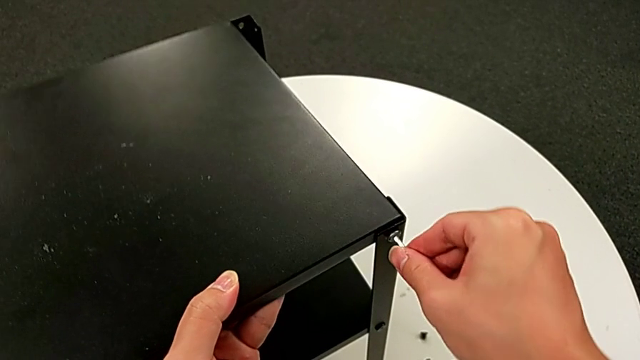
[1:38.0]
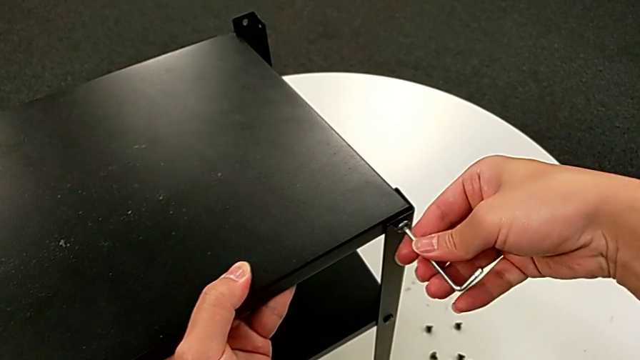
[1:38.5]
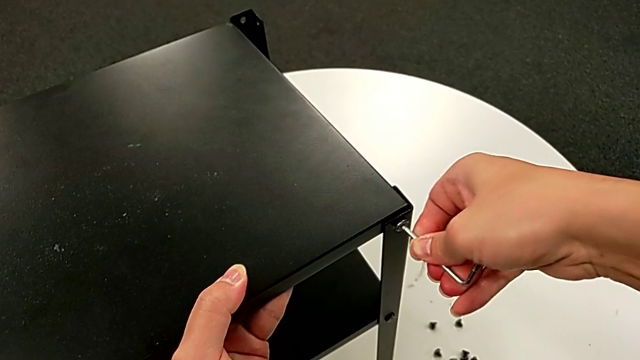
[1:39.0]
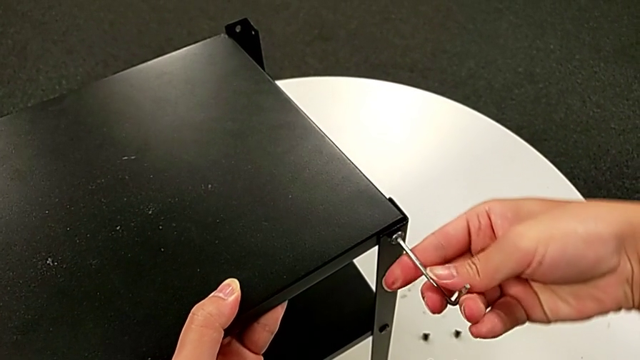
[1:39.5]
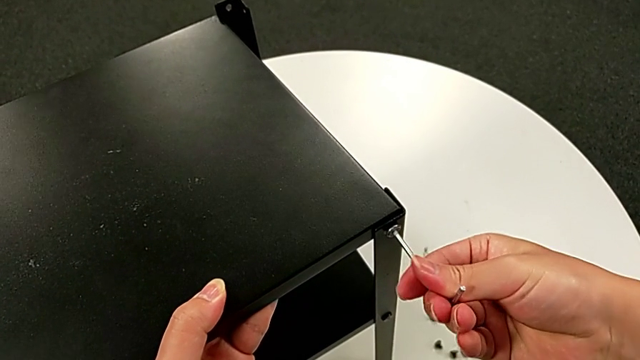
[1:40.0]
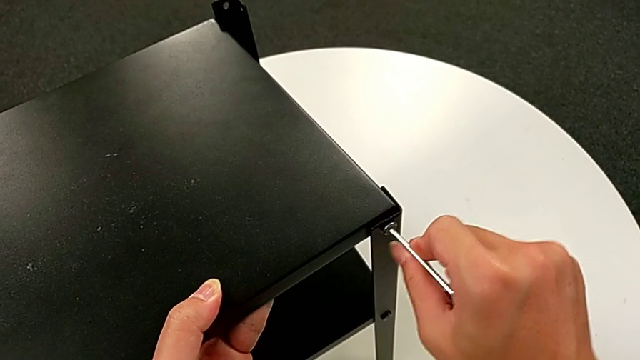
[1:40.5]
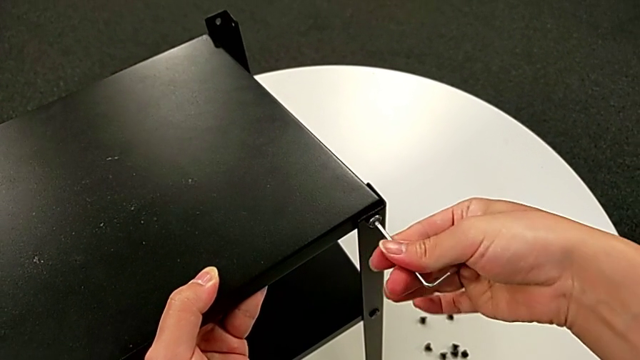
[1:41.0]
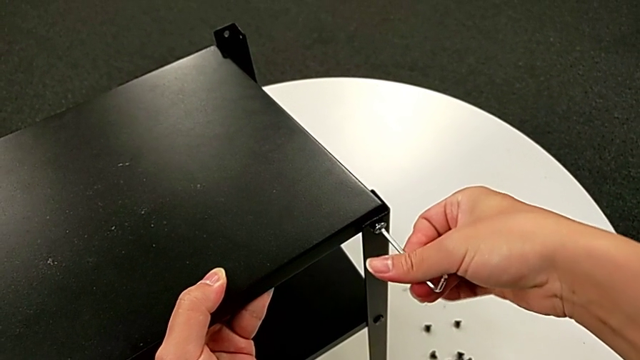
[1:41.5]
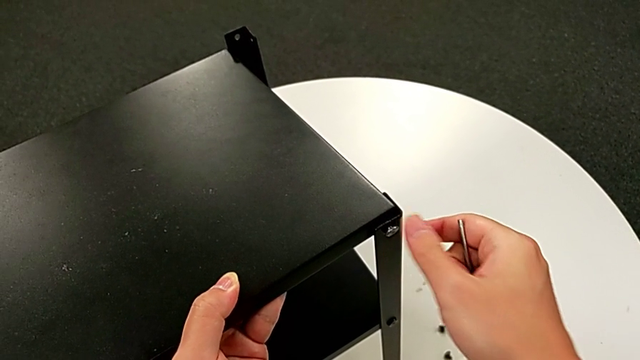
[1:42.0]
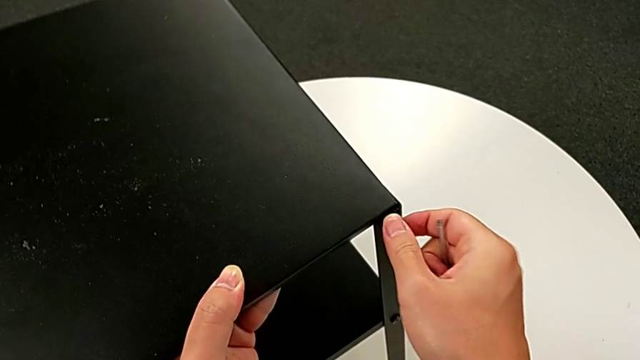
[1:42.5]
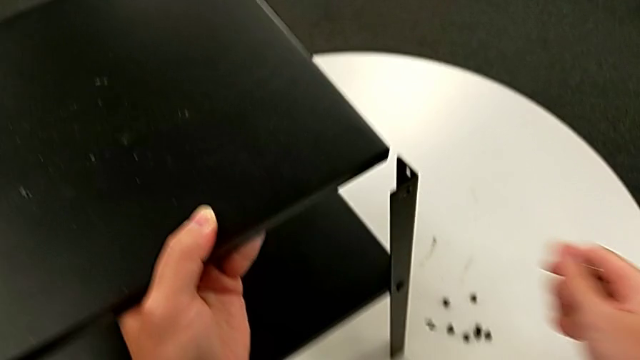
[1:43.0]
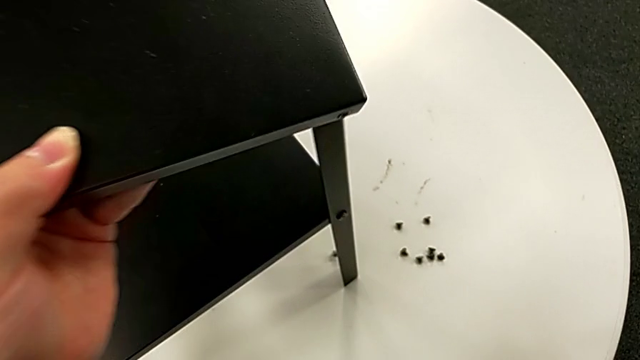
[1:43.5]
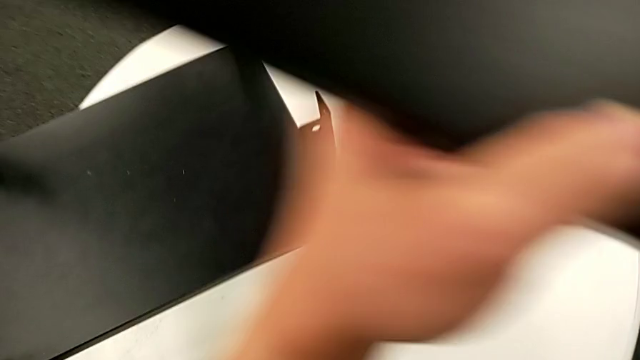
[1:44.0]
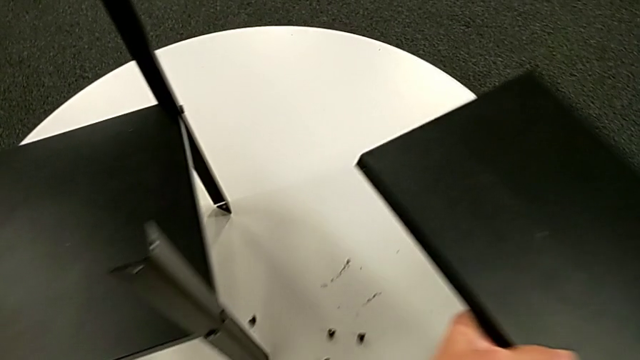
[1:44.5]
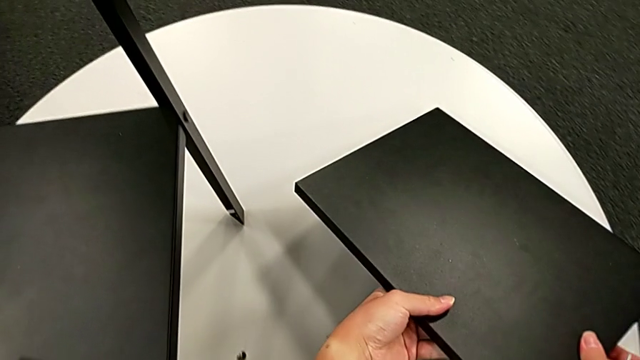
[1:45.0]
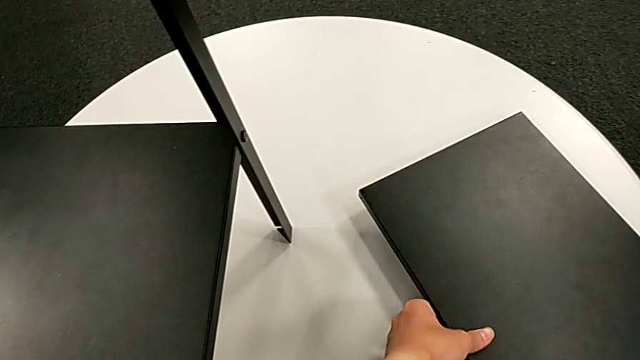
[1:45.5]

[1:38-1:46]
The camera wearer is disassembling the top table. They insert the Allen wrench, unscrew the hex socket head, withdraw the Allen wrench, disassemble the hex socket head, disassemble the top tray, wrongly drop the hex socket head, lift the top tray and place it.

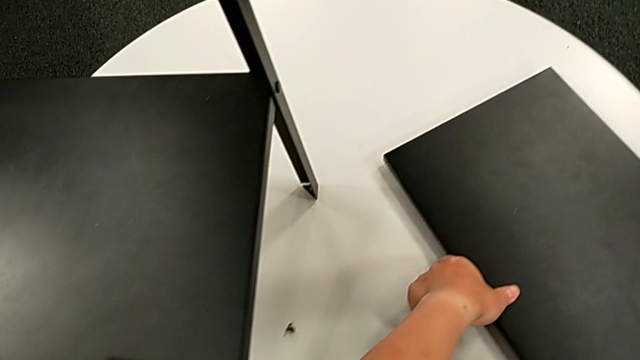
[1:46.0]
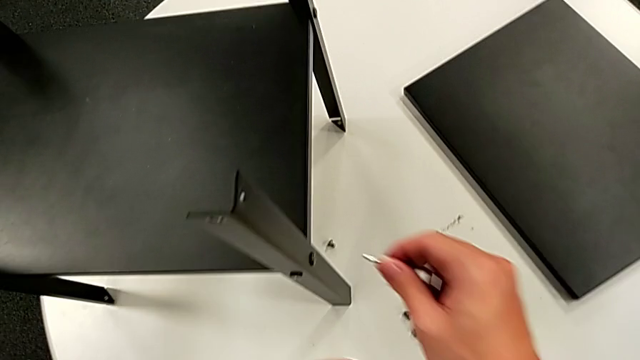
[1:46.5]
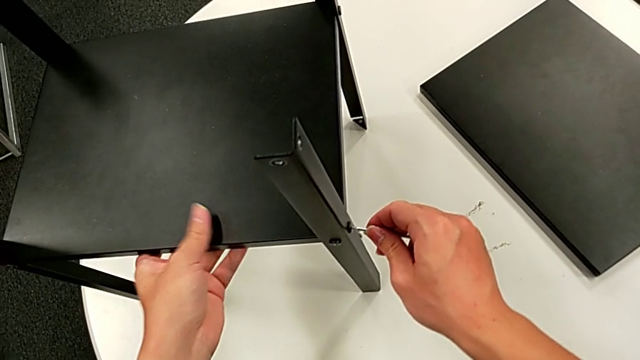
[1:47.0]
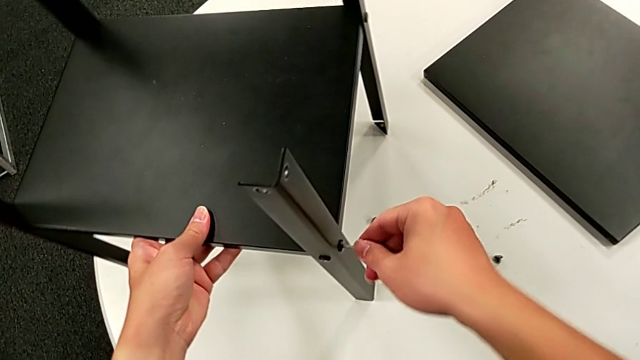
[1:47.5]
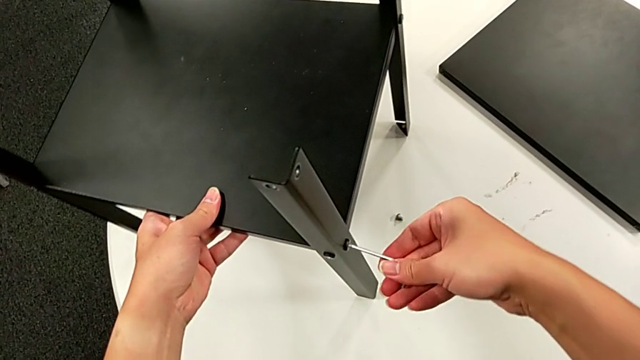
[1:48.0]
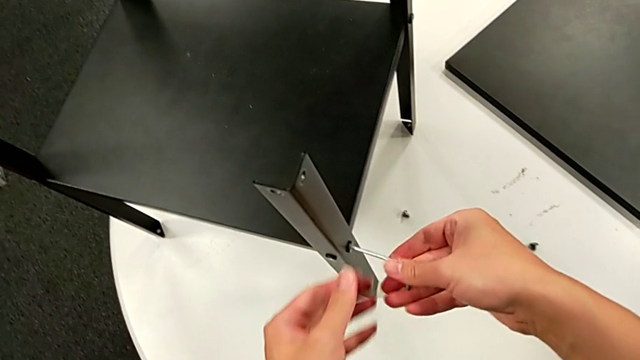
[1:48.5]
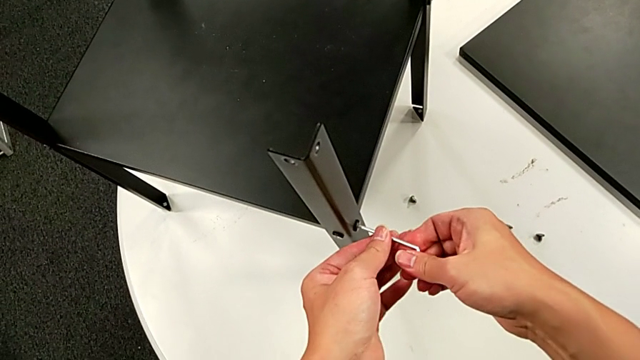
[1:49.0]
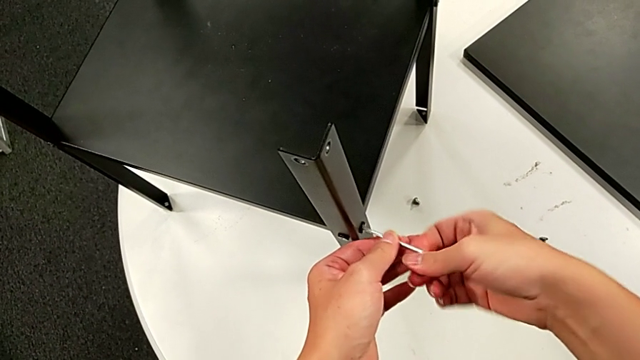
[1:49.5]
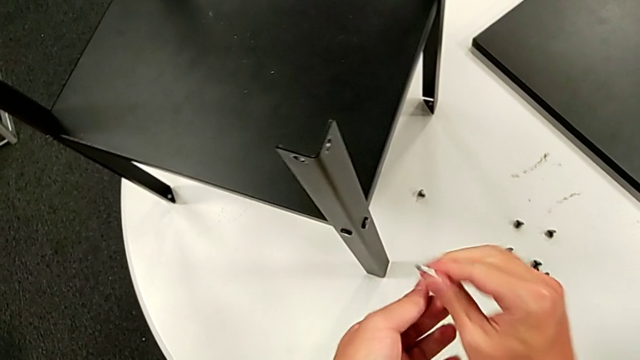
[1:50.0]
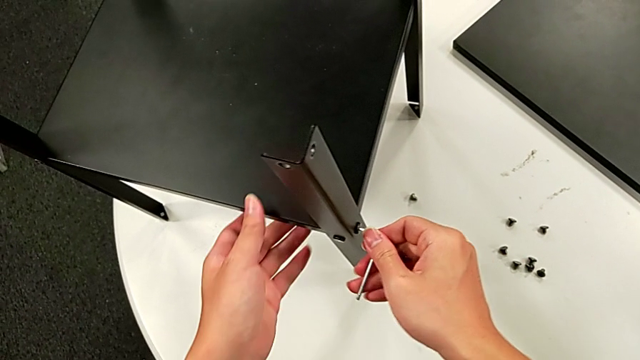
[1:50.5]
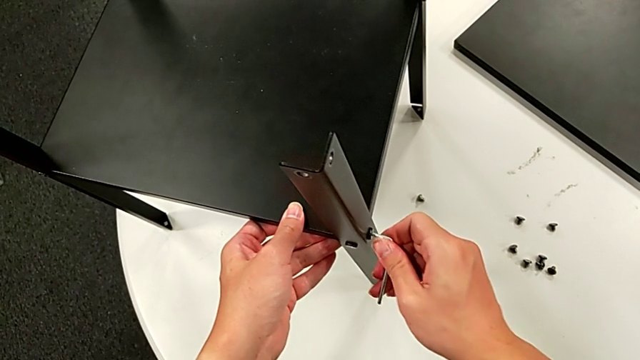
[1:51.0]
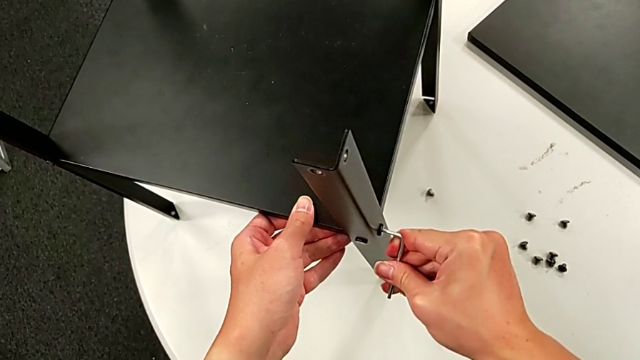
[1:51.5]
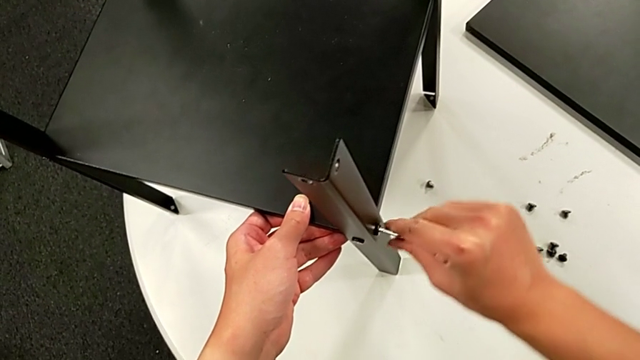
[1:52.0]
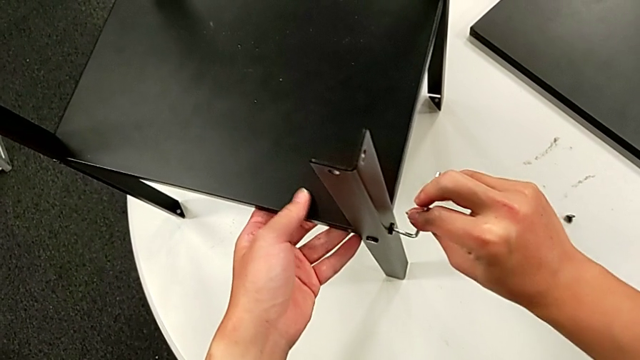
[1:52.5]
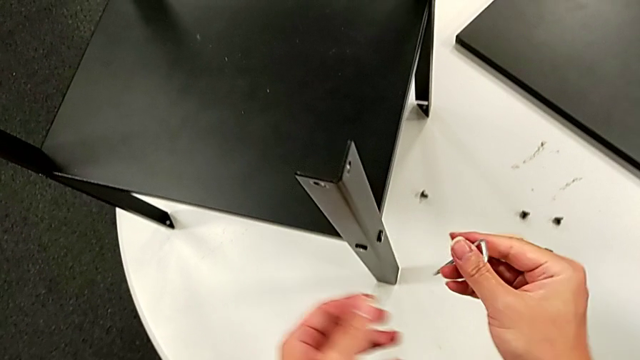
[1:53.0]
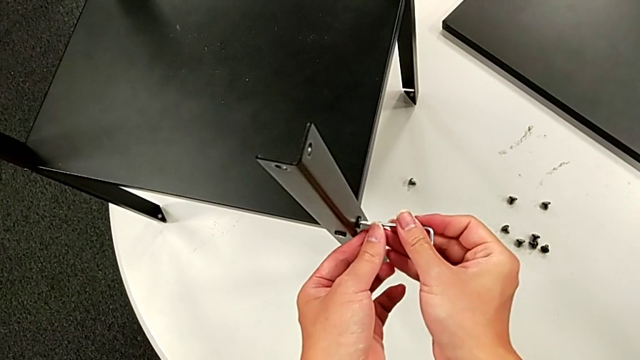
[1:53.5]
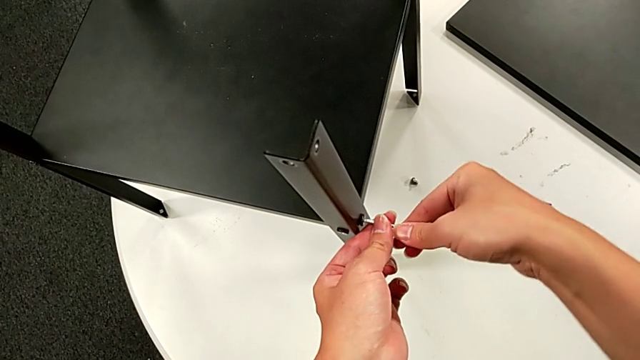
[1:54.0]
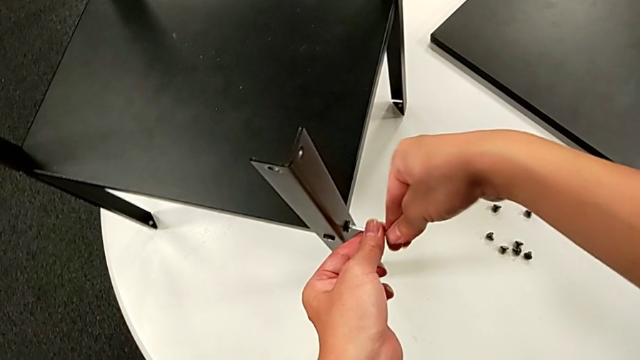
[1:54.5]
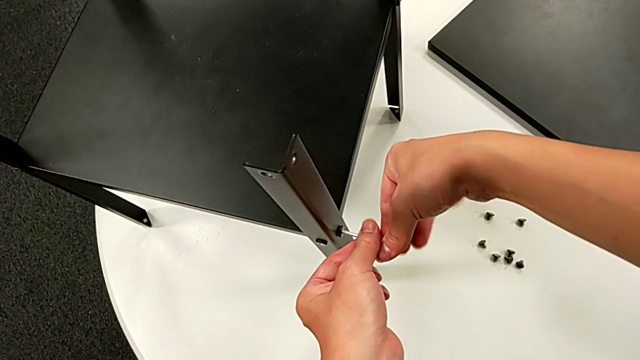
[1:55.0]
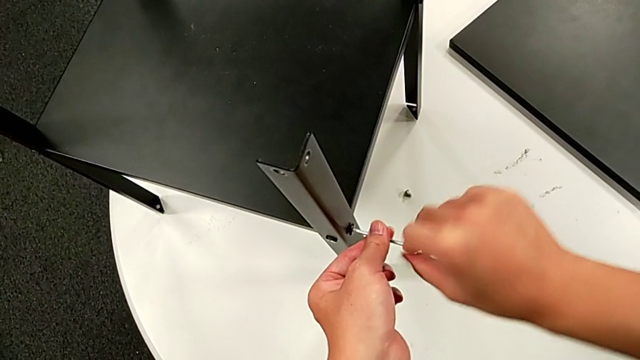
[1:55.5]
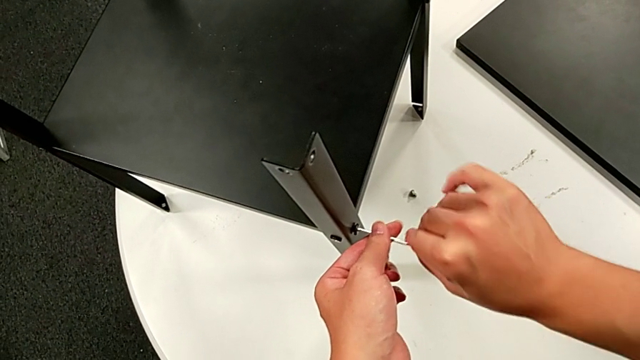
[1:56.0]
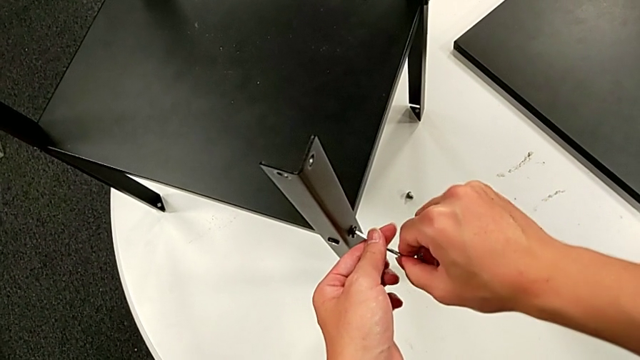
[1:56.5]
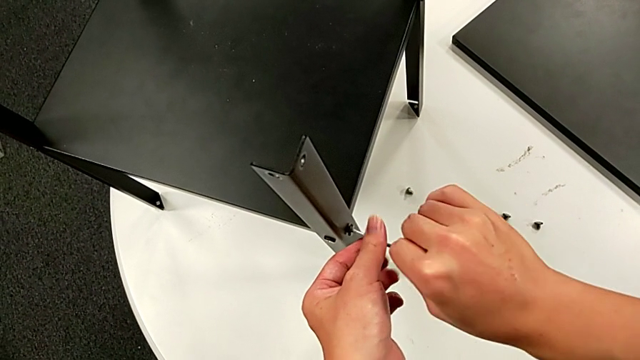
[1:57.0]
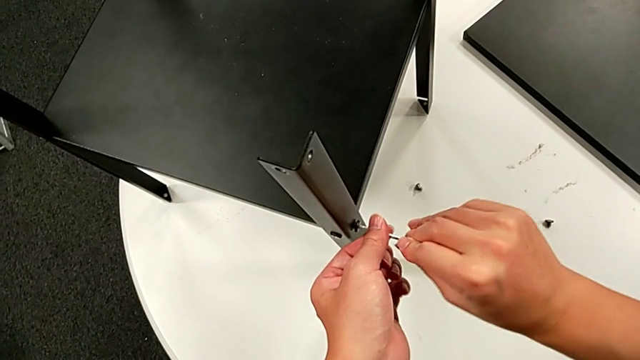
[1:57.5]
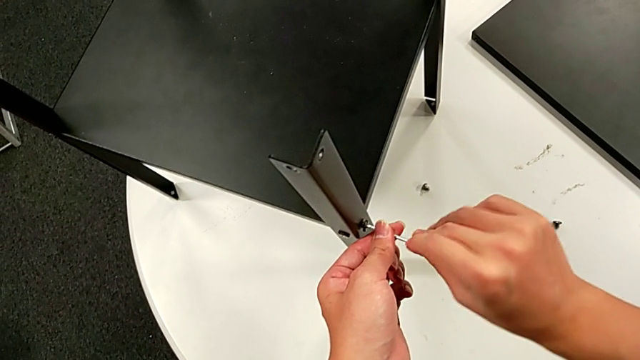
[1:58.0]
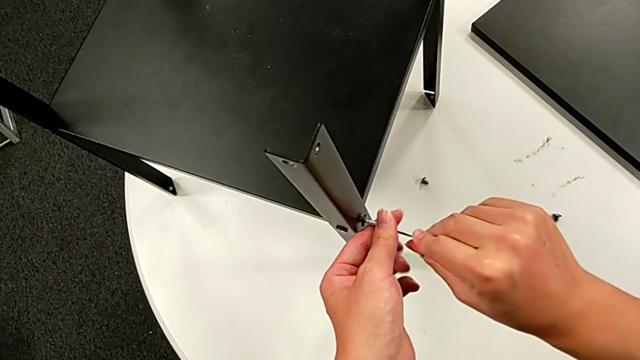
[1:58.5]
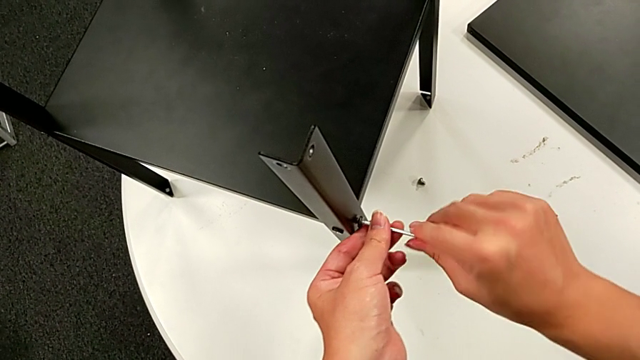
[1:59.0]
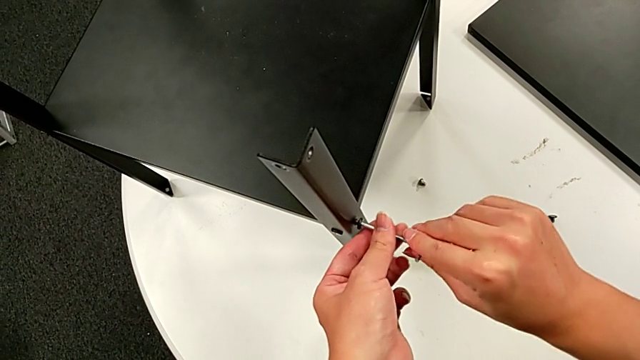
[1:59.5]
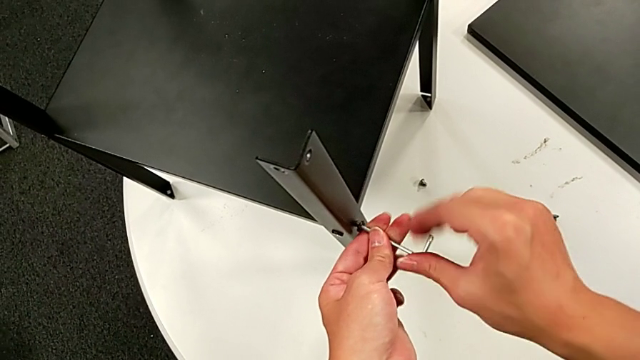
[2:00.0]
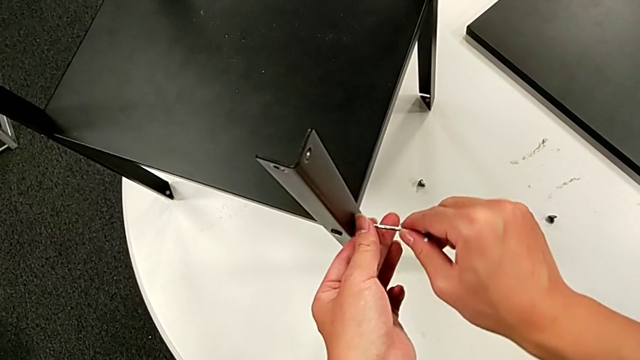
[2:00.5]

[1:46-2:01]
The camera wearer is disassembling the first leg. They approach the hex socket head, grab the nightstand, insert the Allen wrench, slide the nightstand, unscrew the hex socket head, rotate the Allen wrench, insert it, unscrew the hex socket head, rotate the Allen wrench, insert it, unscrew the hex socket head, disassemble it and withdraw the Allen wrench.
